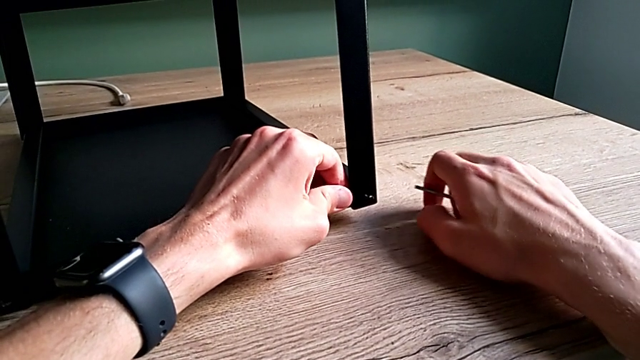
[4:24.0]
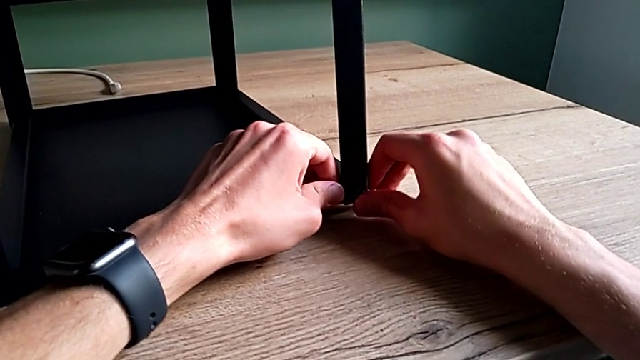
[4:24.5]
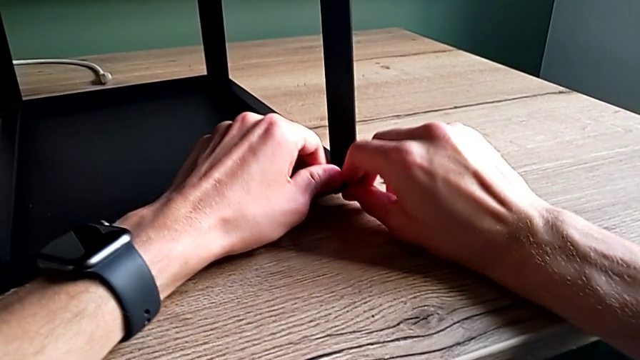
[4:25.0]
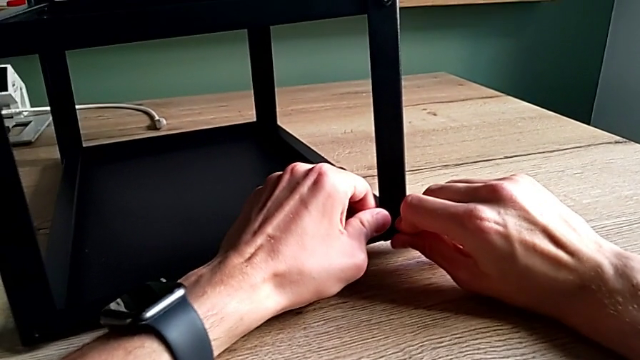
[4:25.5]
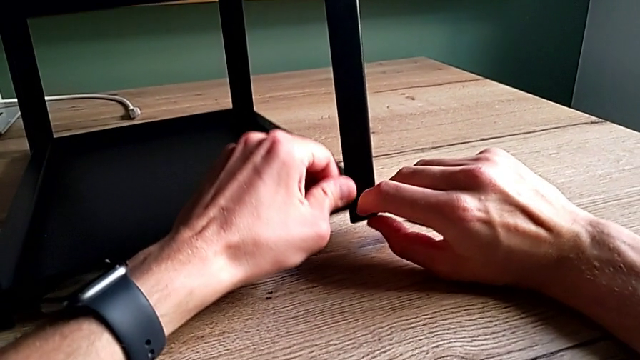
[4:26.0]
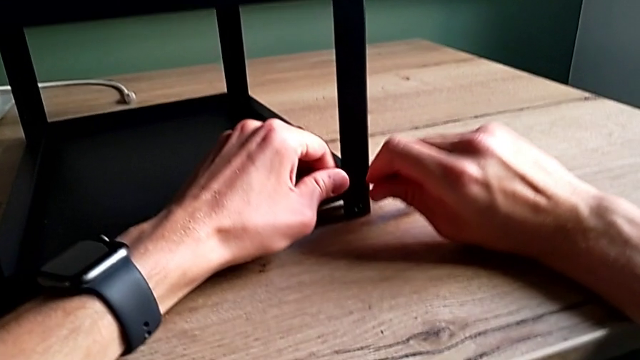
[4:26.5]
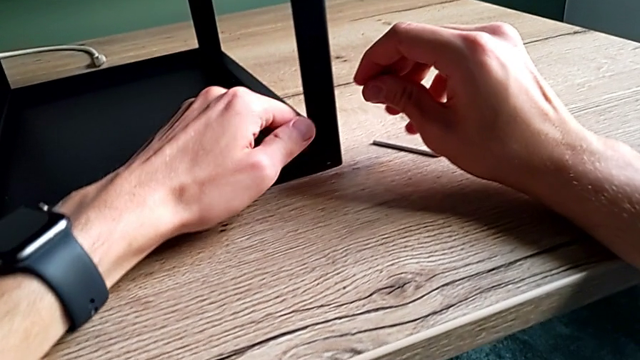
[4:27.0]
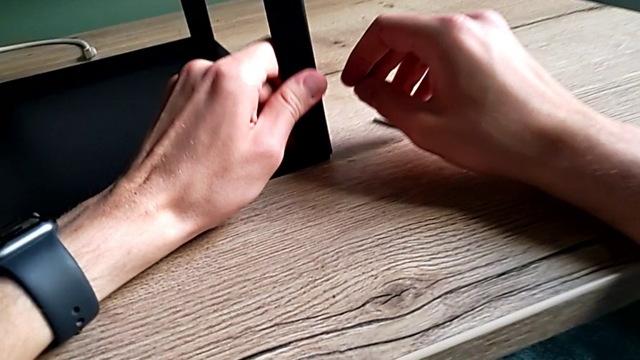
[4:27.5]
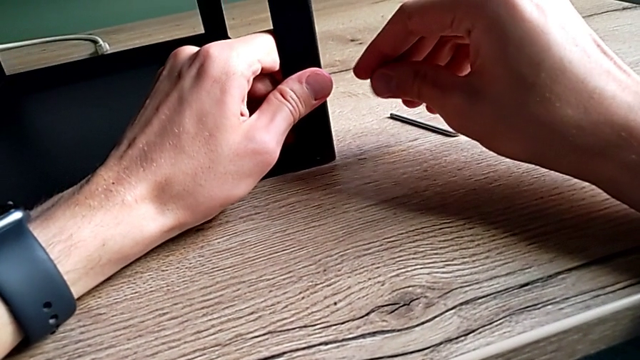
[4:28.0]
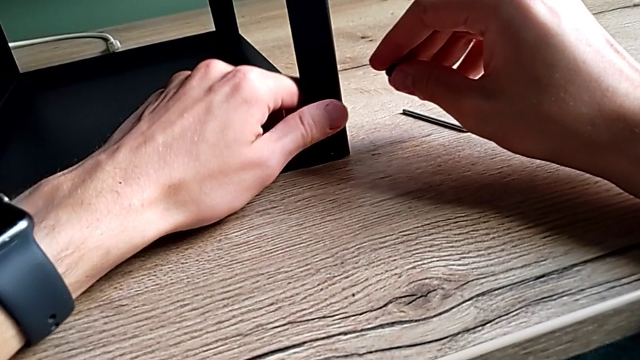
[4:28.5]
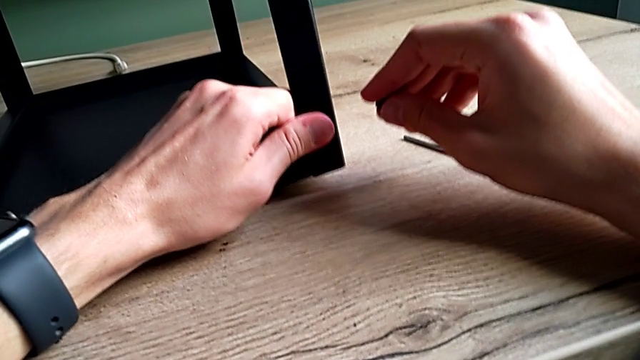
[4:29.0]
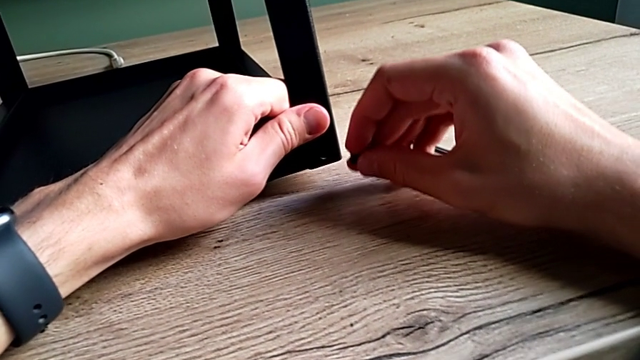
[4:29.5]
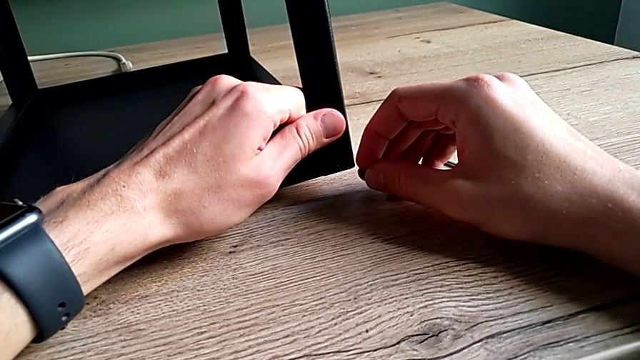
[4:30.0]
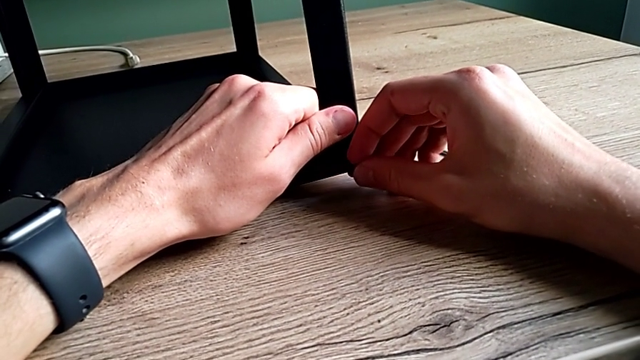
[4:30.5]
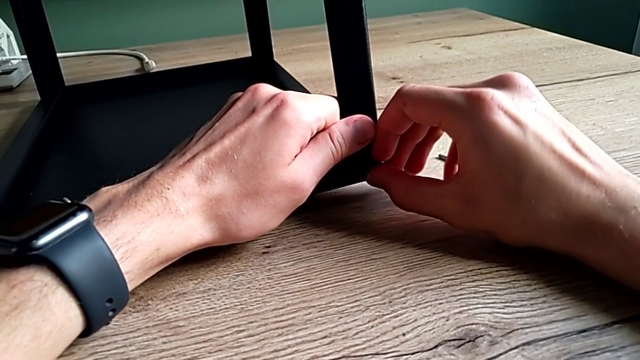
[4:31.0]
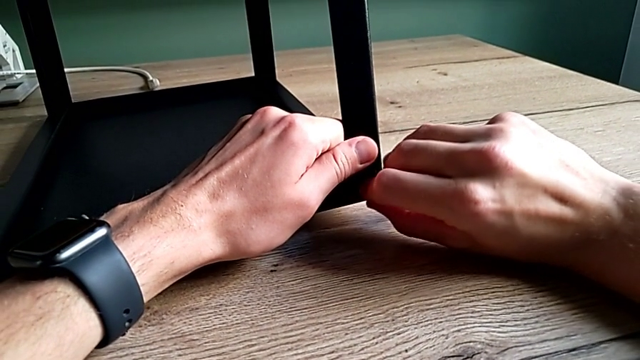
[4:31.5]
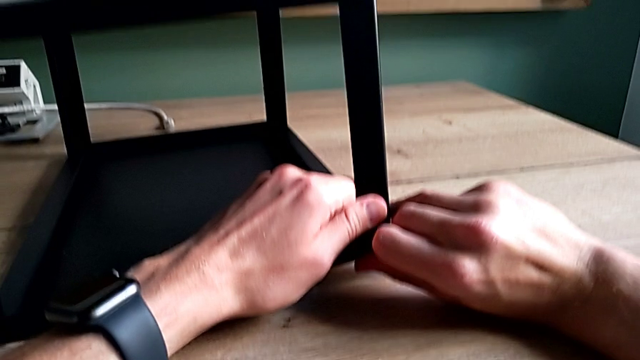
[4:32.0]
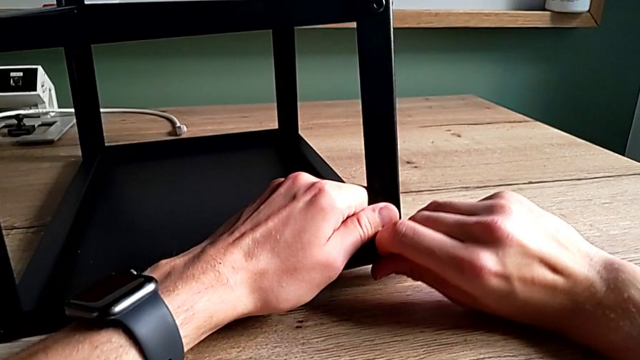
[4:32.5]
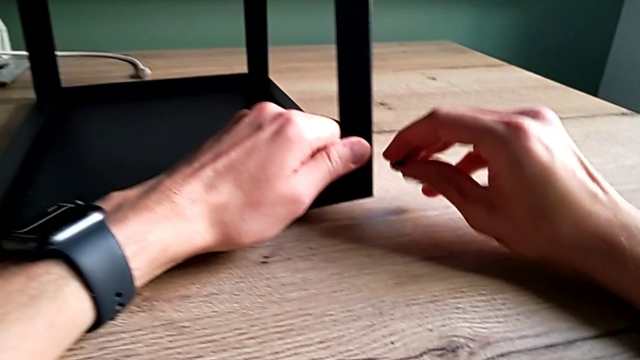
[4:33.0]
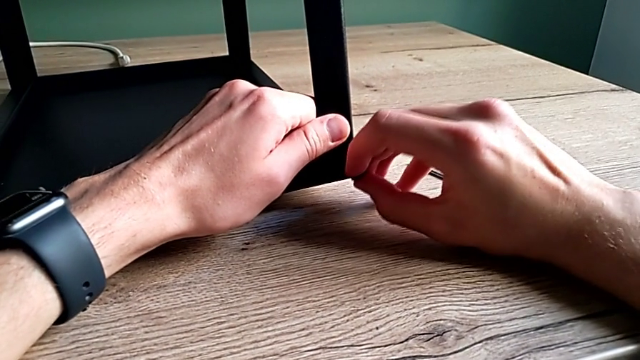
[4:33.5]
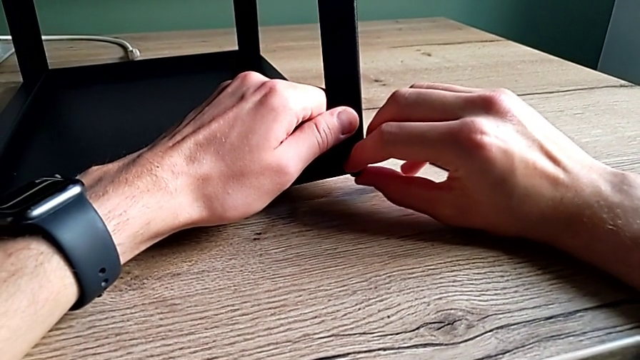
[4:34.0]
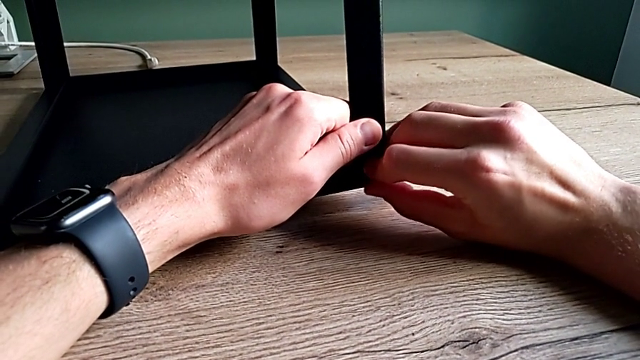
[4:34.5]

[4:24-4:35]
The camera wearer is assembling the first leg on the top of the table. They place the Allen wrench, withdraw the hex socket head, align the tray and insert the hex socket head.

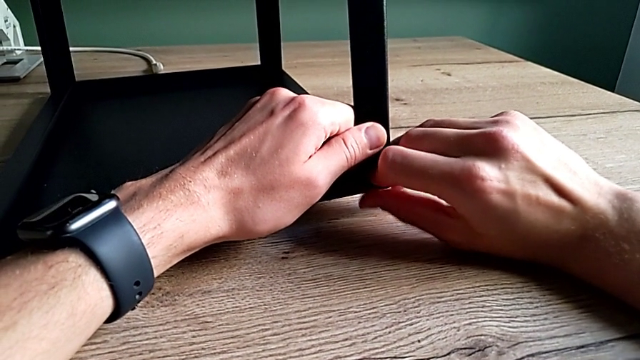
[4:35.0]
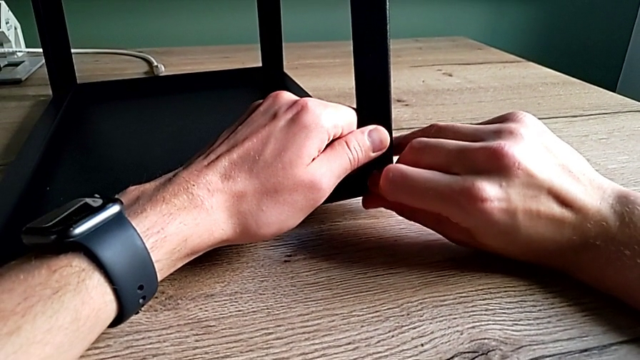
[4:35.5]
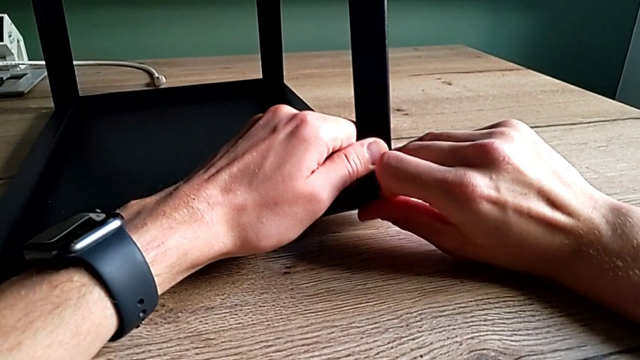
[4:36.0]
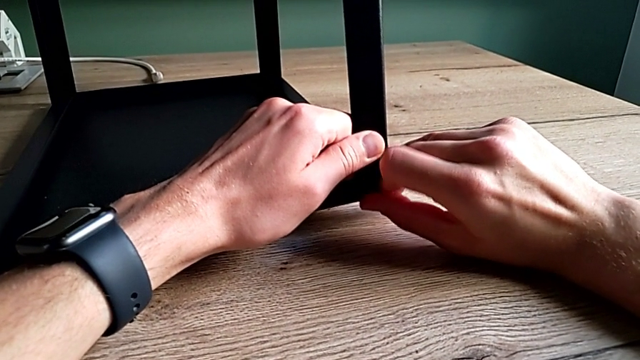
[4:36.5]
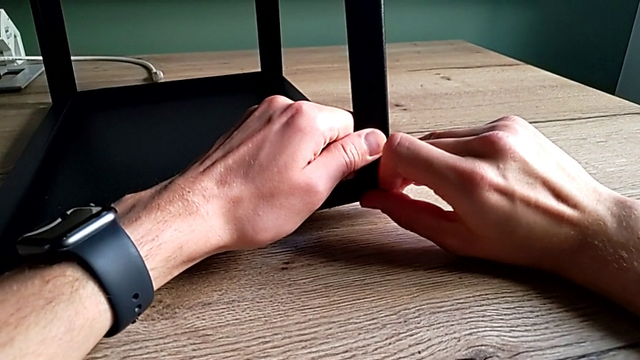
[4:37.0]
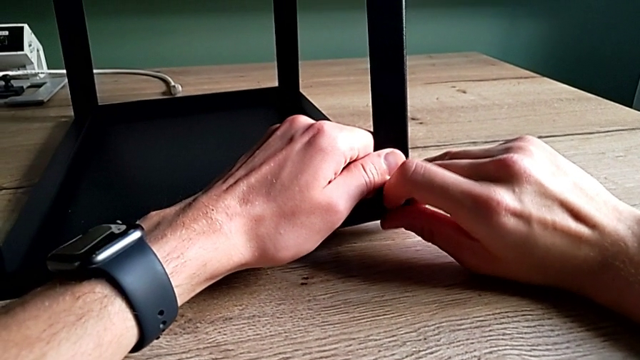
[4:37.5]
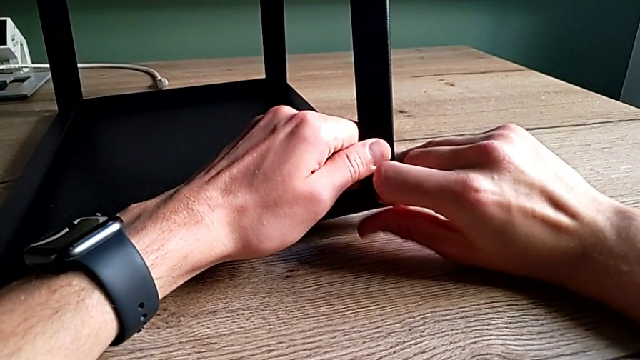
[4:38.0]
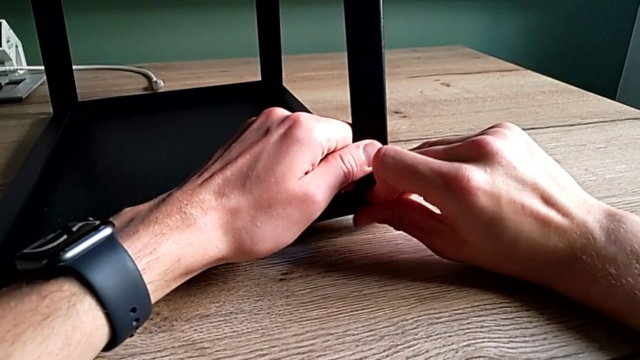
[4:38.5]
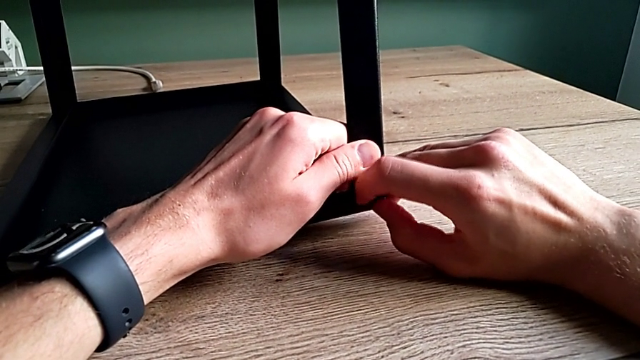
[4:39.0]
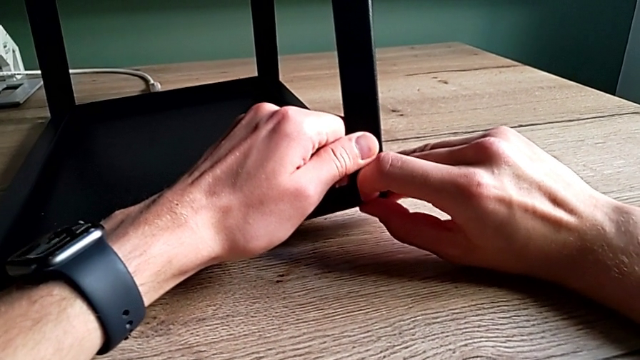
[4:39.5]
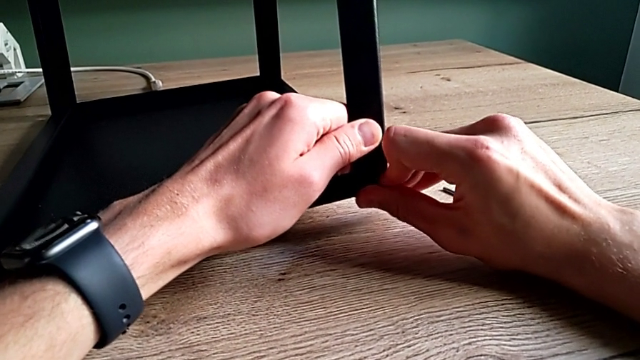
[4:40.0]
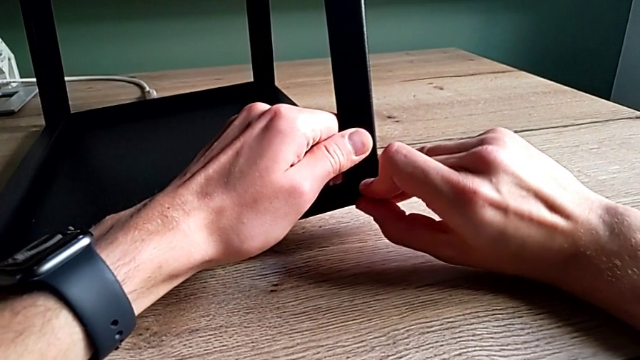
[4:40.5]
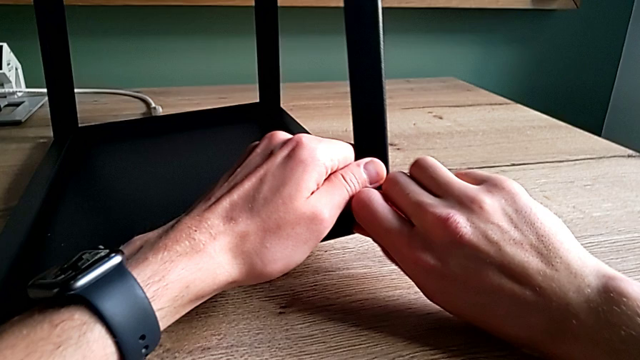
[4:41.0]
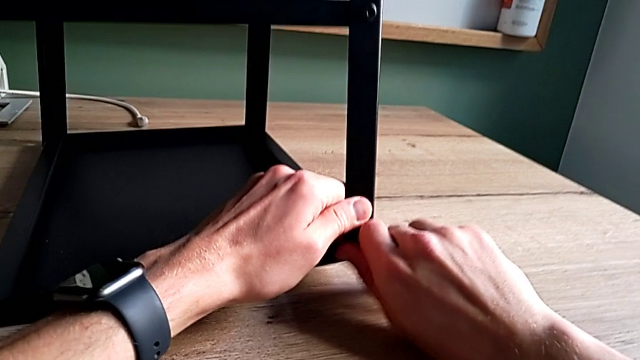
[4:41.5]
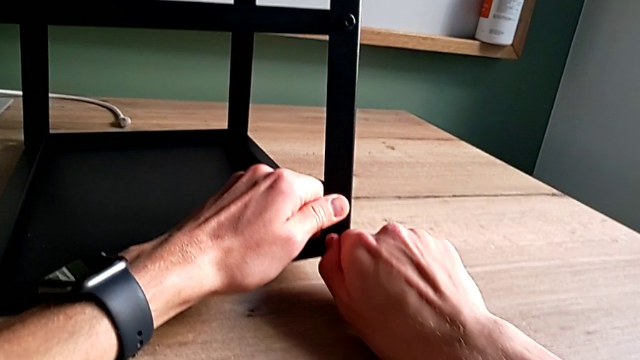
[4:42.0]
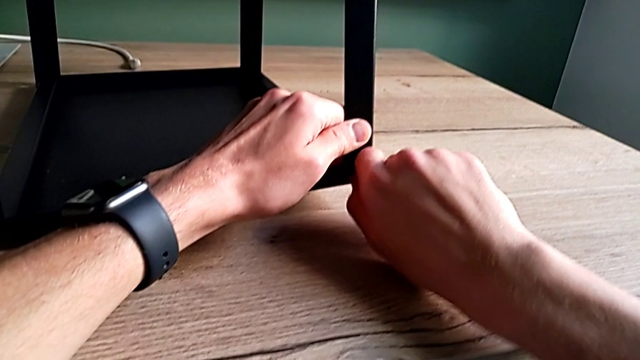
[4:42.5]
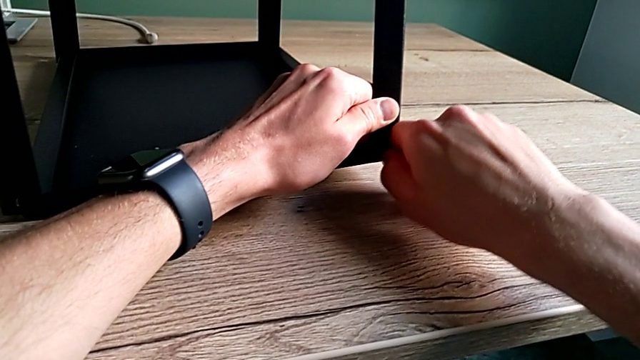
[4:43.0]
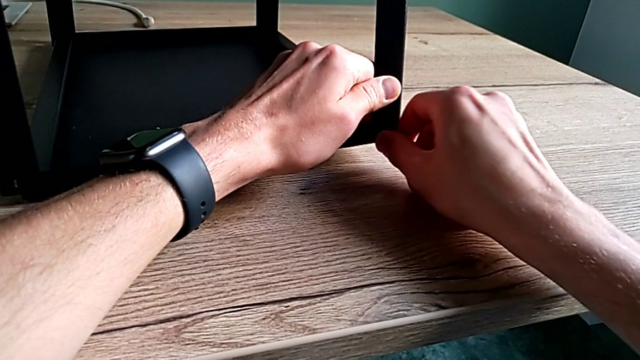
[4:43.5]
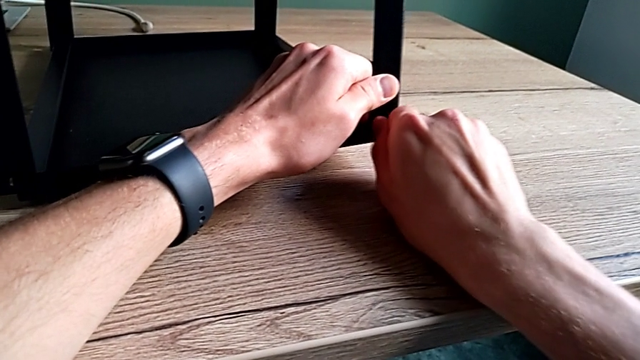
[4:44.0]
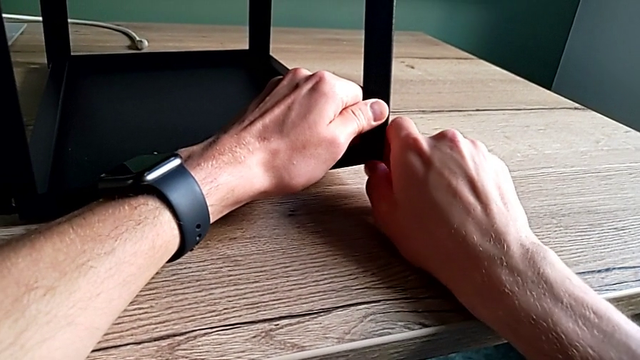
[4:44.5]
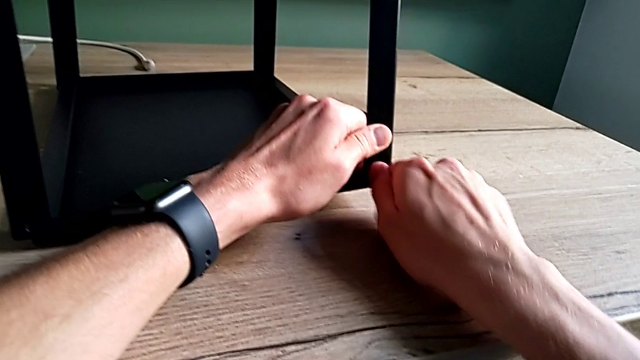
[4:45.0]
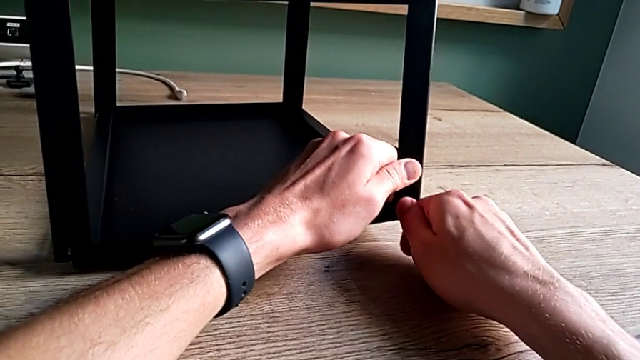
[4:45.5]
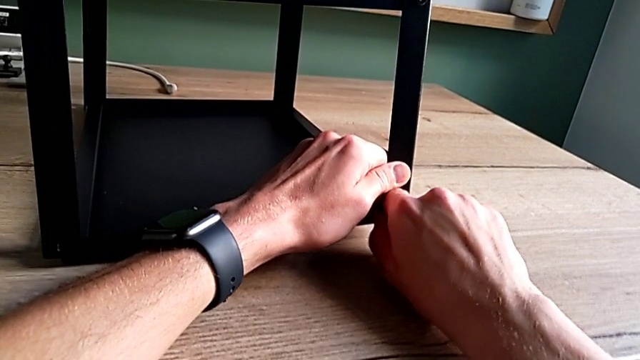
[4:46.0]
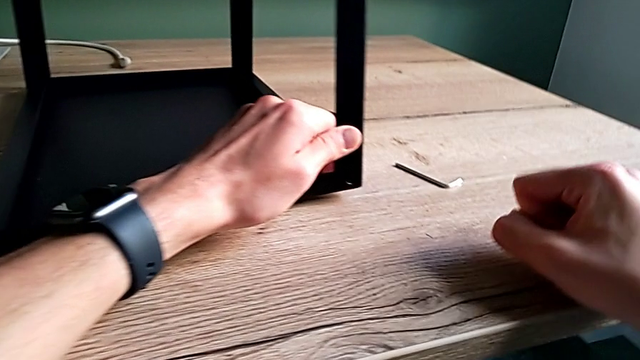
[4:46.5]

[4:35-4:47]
The camera wearer is assembling the first leg on the top of the table. They screw the hex socket head and withdraw it.
